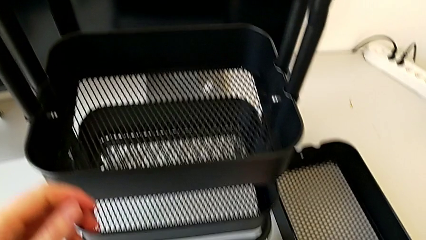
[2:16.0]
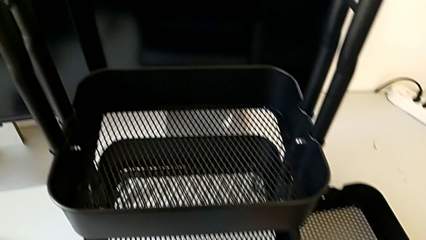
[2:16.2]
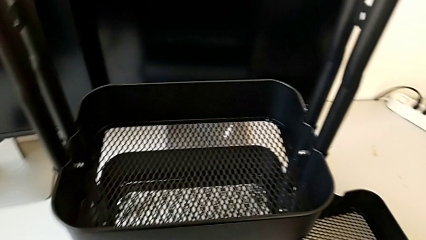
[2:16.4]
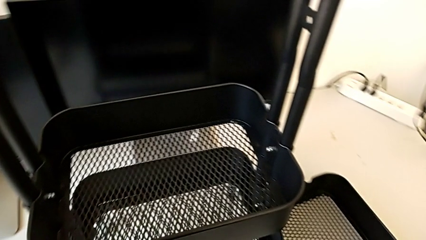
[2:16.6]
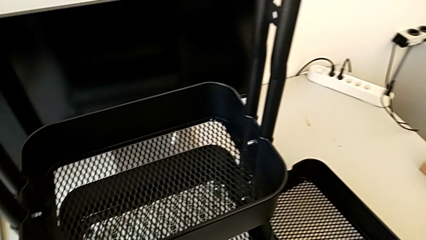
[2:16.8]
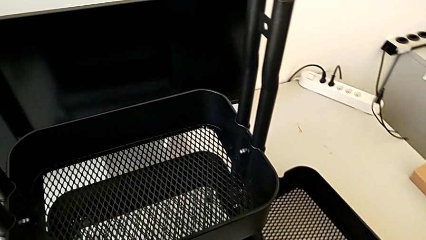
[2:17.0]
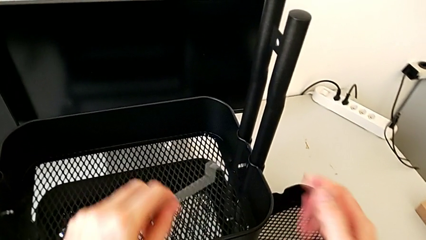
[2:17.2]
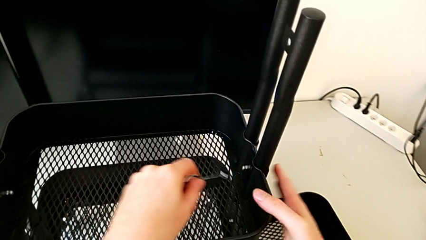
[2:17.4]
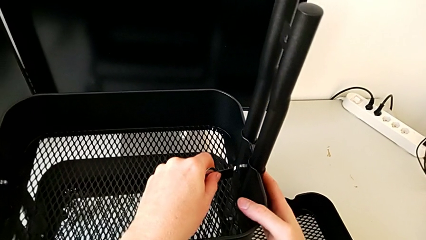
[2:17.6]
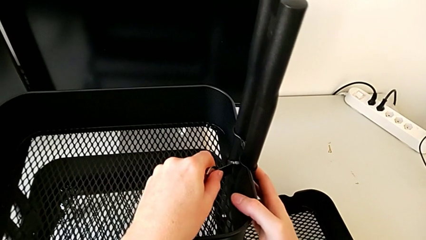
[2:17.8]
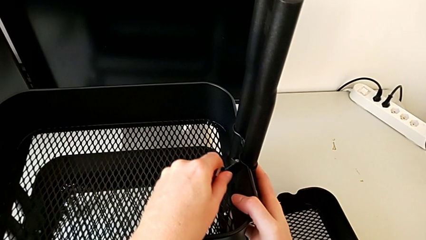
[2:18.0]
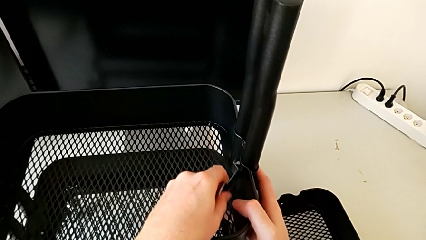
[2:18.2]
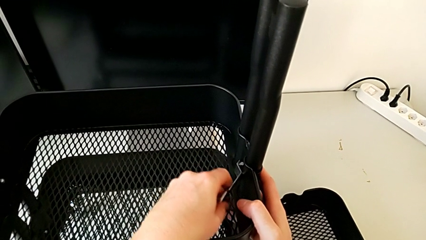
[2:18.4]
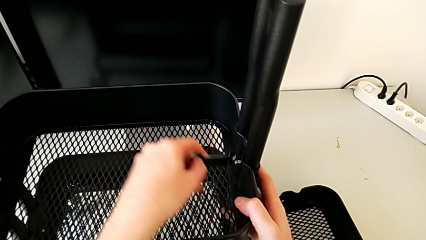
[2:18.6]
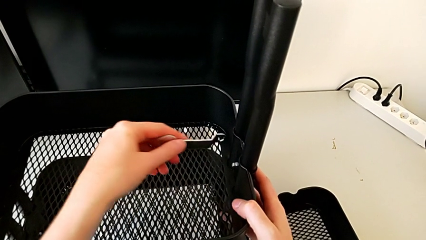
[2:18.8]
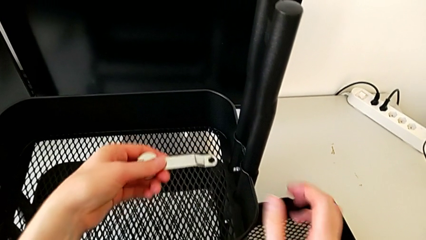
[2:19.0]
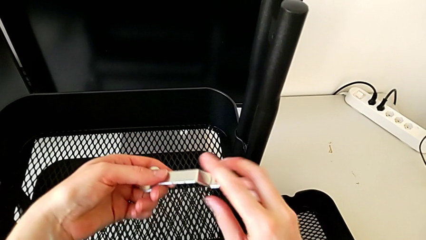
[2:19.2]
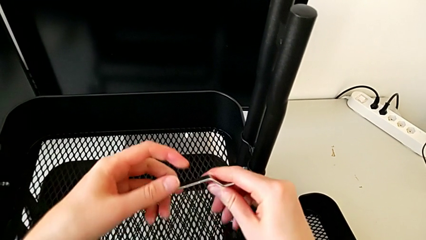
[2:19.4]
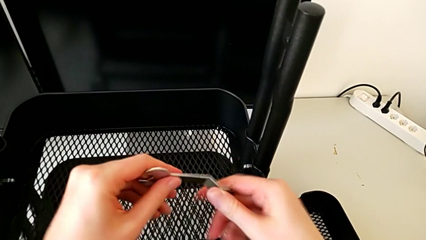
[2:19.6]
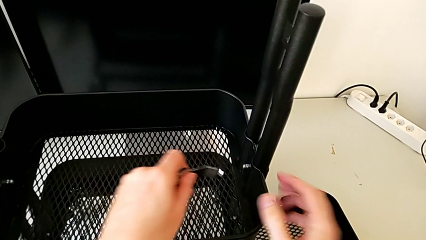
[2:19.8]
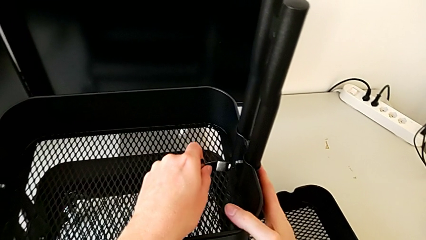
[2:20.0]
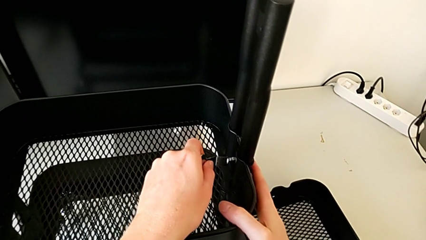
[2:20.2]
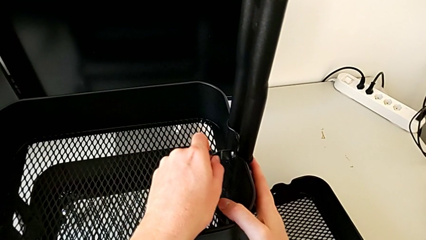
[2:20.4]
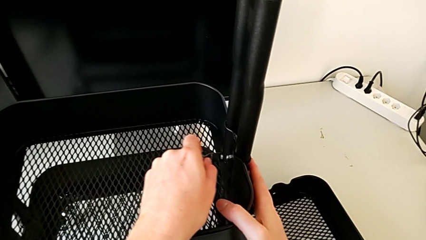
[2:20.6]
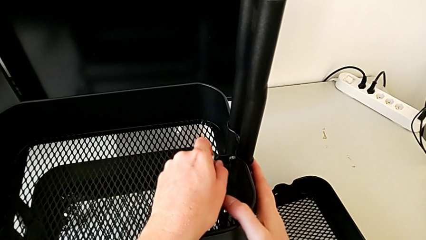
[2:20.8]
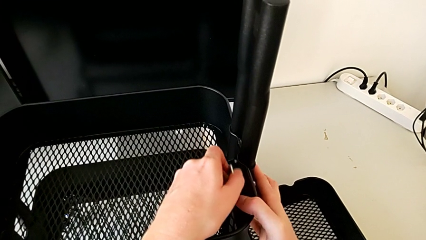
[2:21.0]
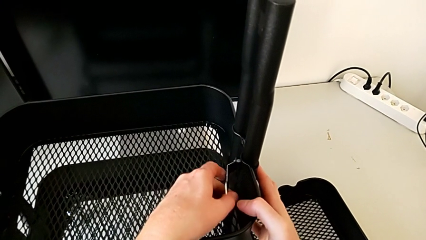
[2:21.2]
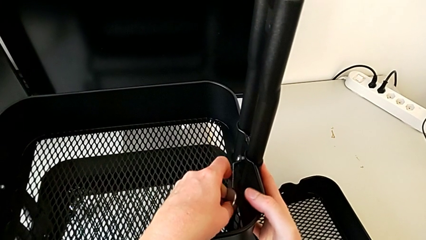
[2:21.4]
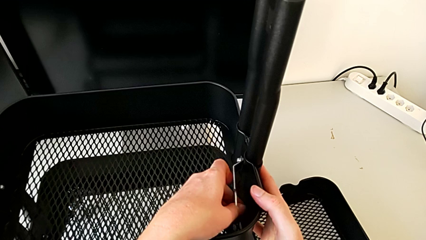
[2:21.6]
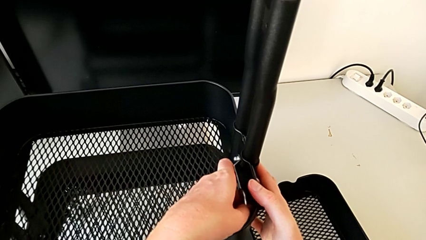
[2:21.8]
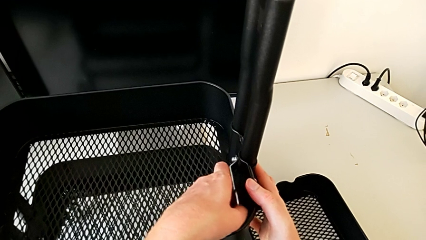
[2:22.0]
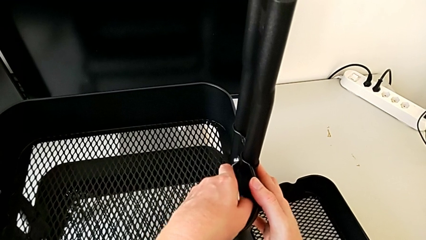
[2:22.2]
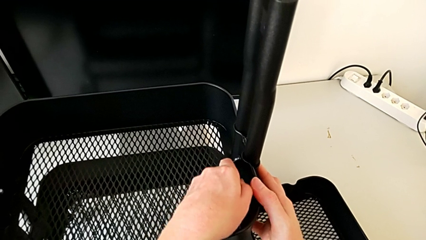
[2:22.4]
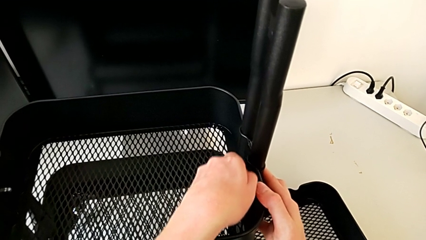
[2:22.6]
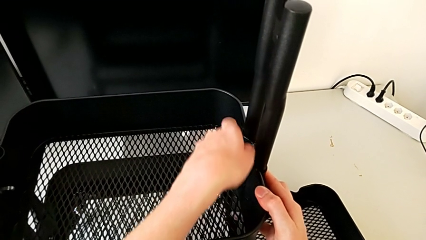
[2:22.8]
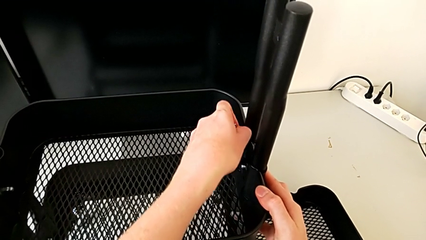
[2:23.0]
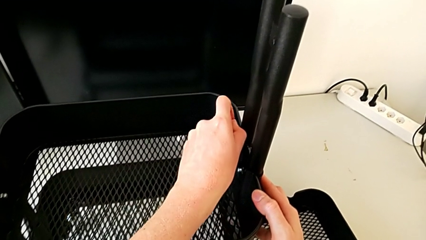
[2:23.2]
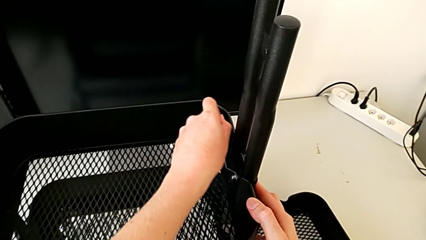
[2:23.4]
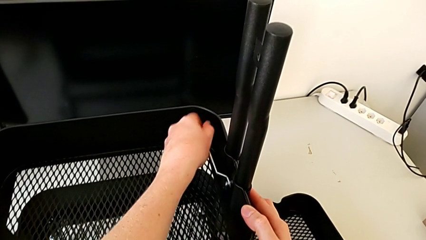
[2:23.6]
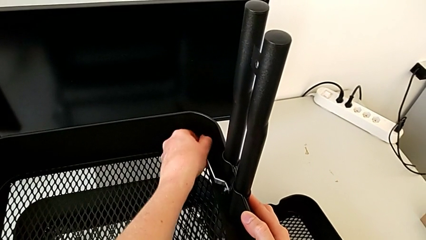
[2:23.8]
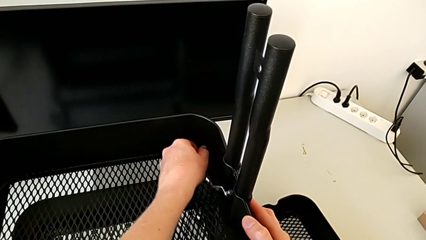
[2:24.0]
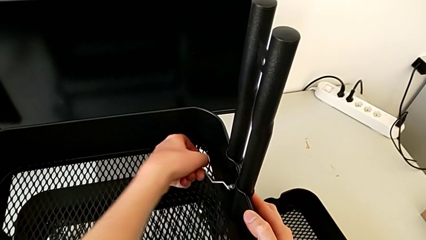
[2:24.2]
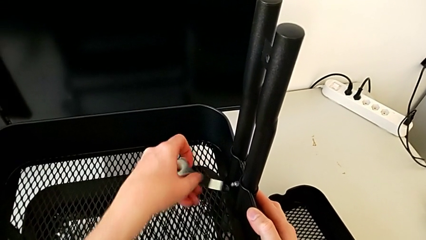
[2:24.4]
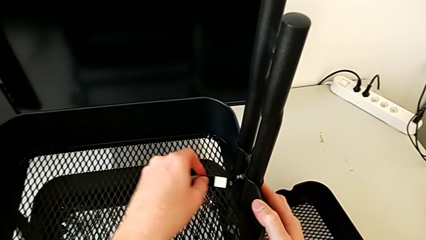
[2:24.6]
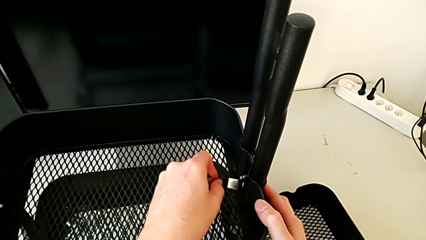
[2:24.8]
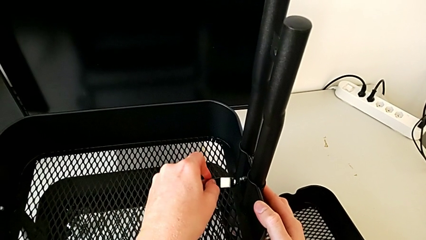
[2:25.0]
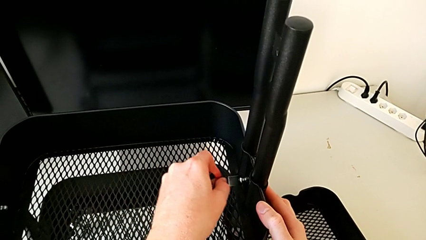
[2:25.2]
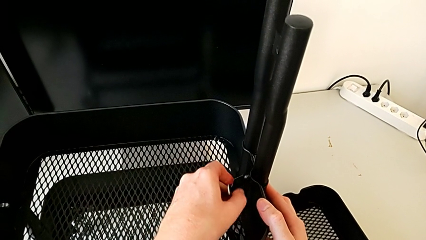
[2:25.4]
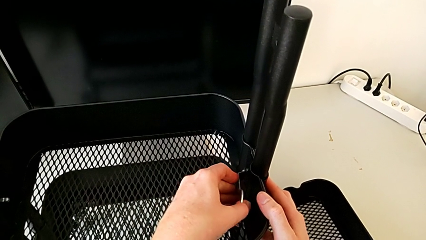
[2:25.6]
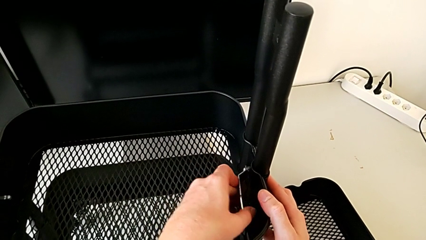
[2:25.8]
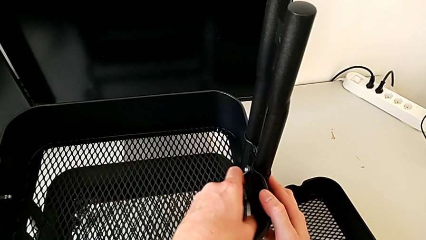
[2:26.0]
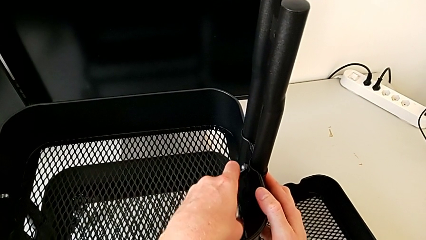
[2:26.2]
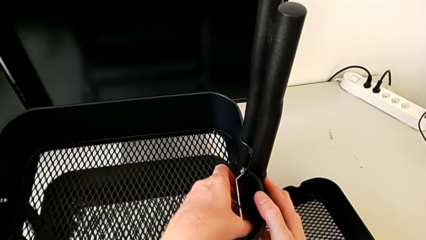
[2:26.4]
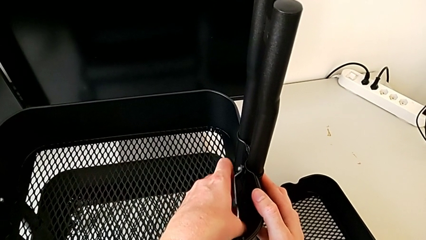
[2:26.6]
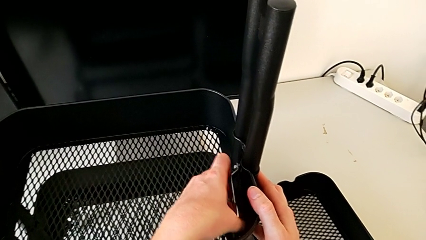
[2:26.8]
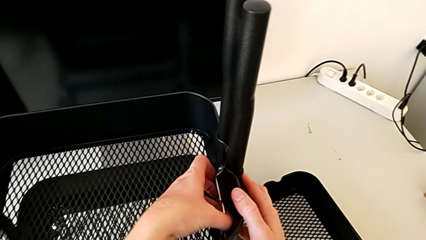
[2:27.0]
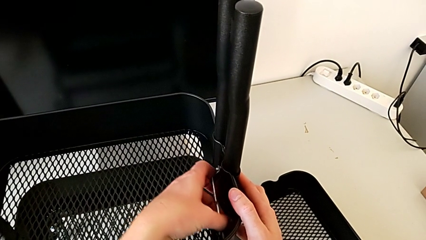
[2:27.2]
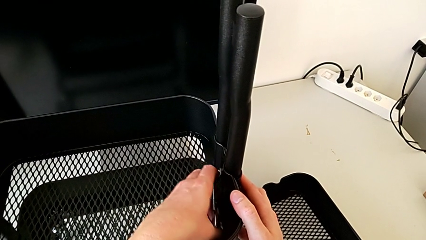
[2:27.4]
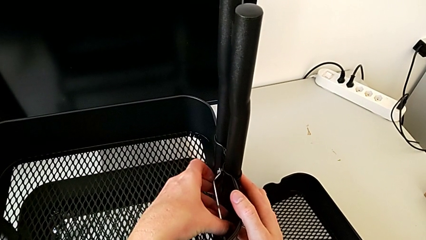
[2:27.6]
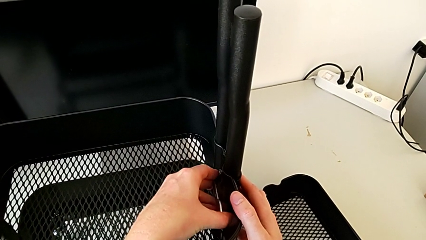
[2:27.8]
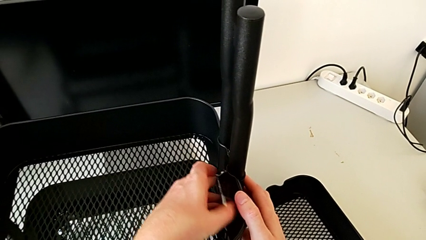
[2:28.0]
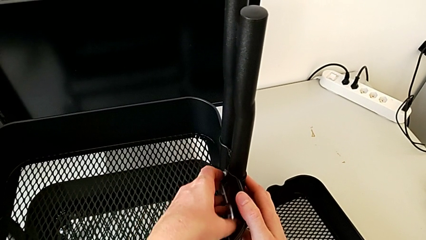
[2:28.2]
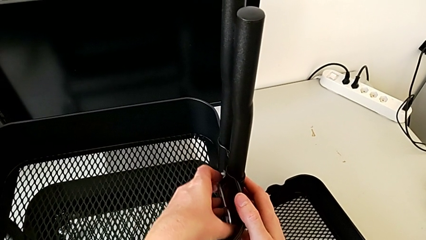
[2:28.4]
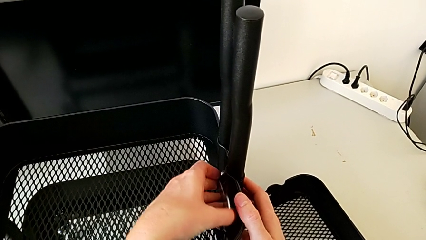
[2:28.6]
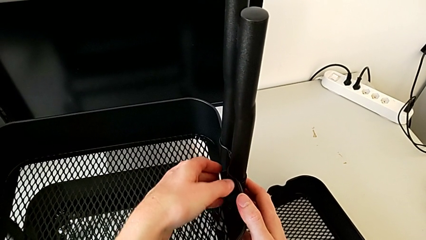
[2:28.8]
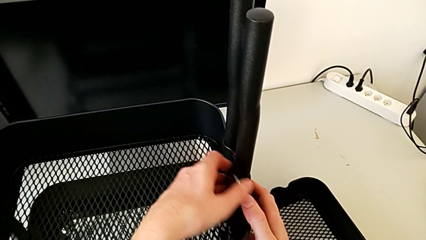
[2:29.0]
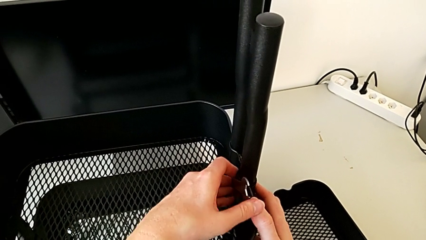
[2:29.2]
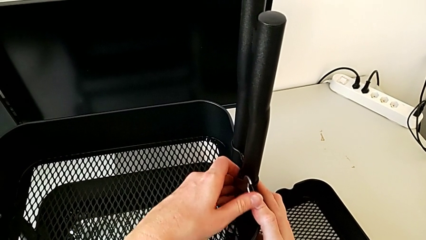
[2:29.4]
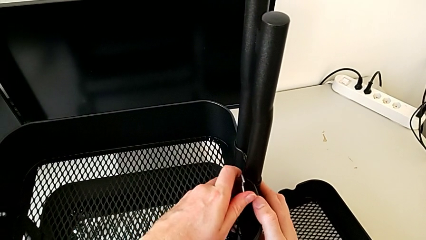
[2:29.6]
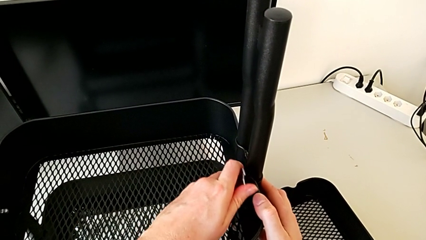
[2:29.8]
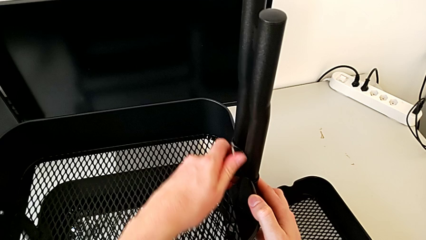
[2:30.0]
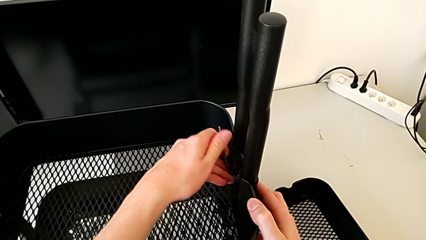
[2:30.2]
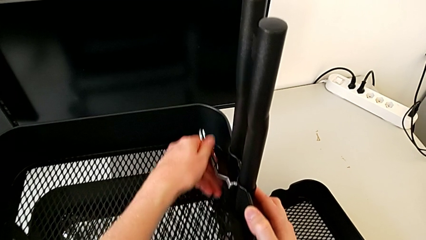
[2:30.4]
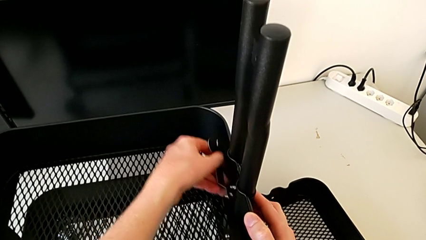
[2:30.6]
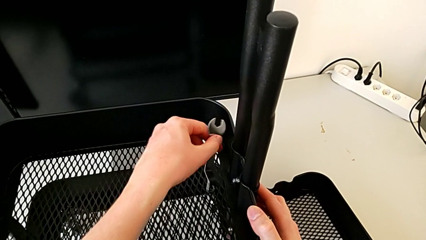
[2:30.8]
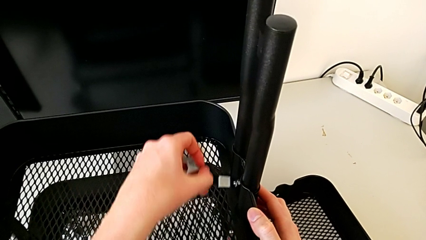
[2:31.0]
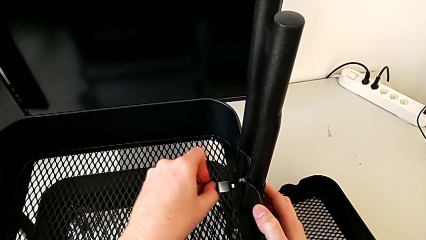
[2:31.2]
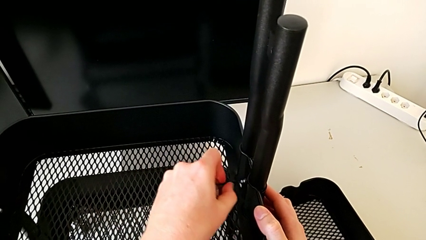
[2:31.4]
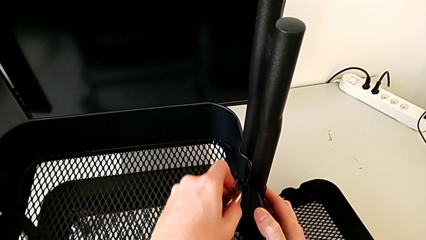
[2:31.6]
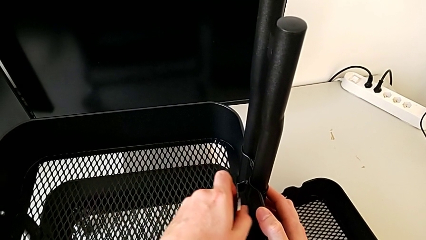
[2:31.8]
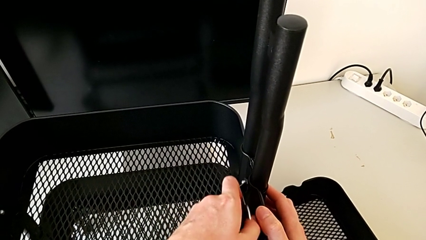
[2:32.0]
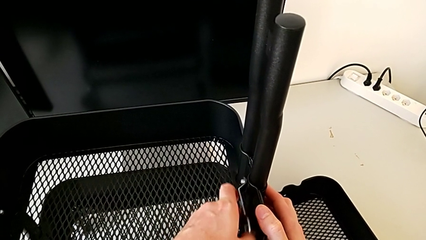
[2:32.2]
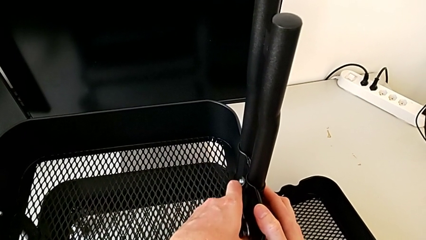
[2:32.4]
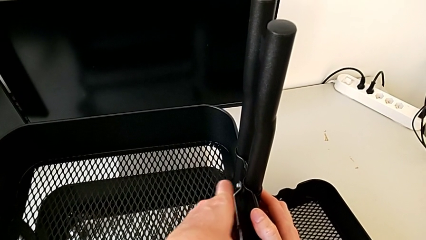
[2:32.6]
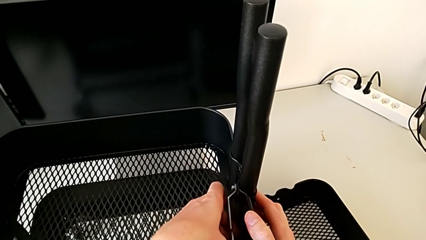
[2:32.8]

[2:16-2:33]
The camera wearer is disassembling the middle tray. They grab the hexagonal wrench and begin to unscrew the third hexagon cap nut.
